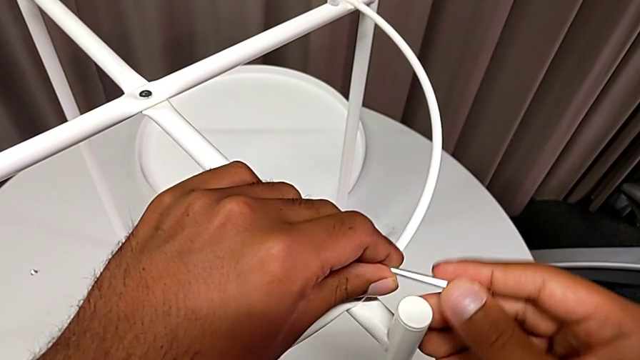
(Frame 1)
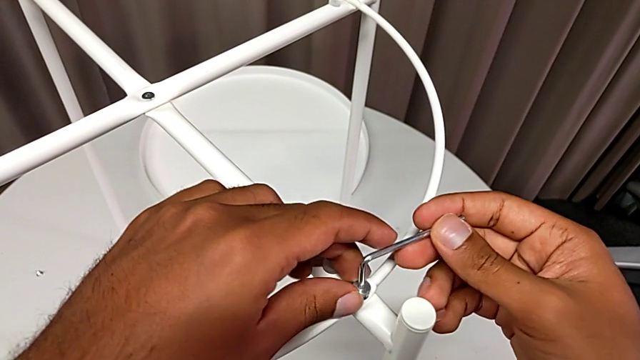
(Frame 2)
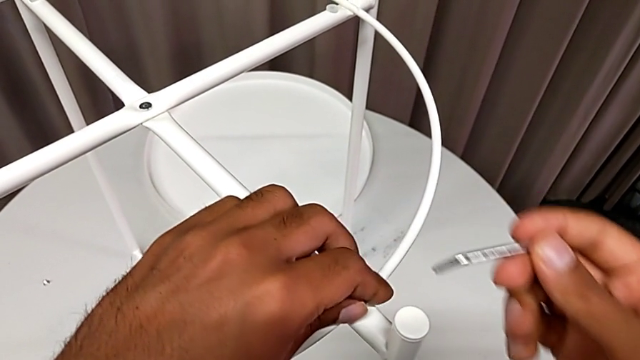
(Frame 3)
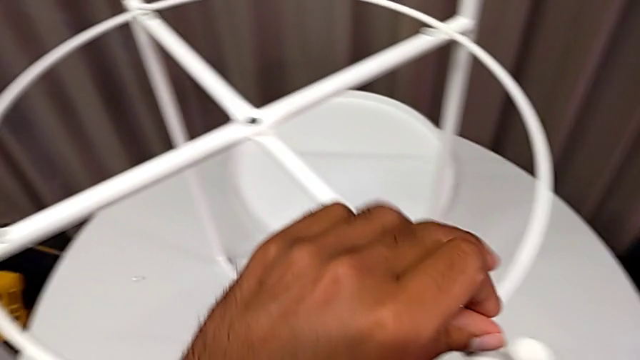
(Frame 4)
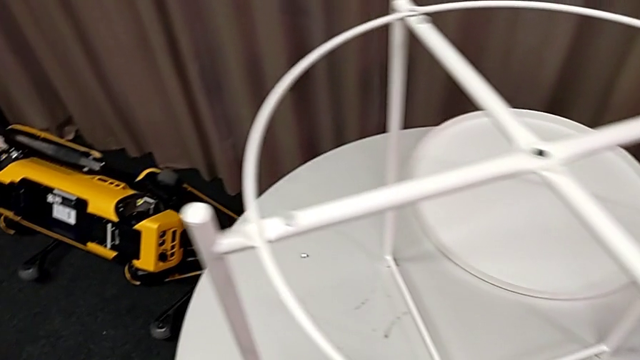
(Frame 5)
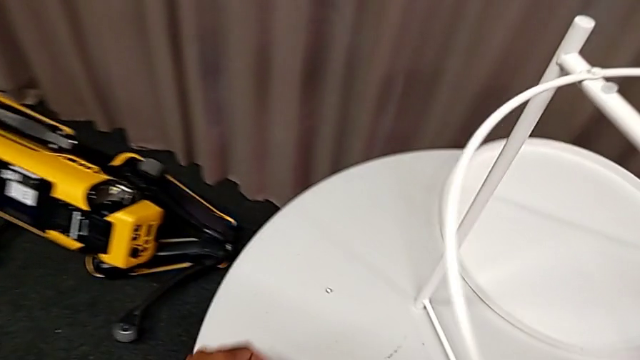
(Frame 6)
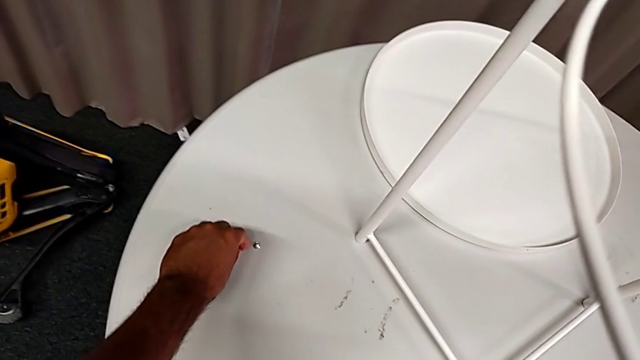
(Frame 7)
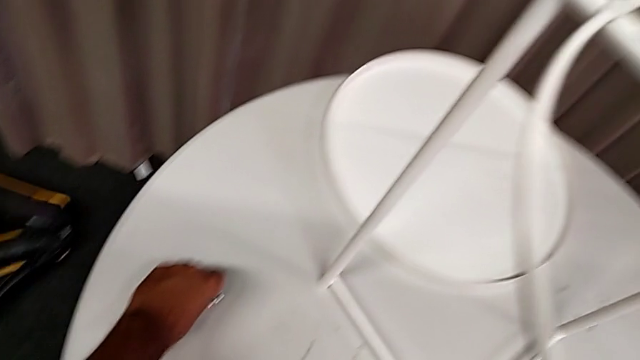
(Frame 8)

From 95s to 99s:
The camera wearer is unscrewing the second screw from the rounded base with an Allen wrench. They withdraw the Allen wrench with the right hand, disassemble the hex socket head with the left hand and place it.

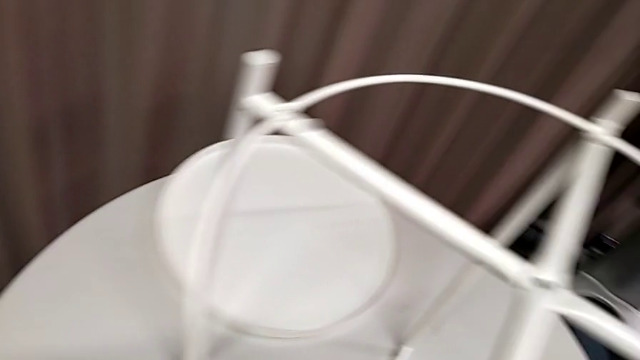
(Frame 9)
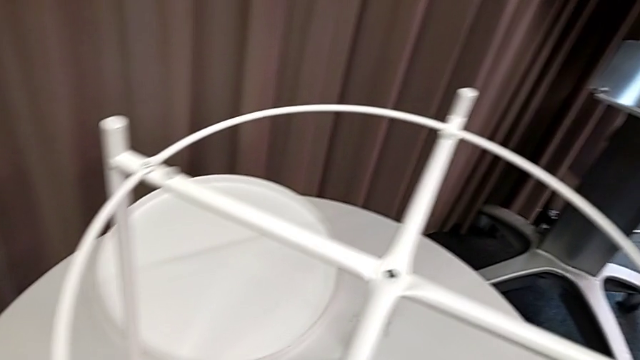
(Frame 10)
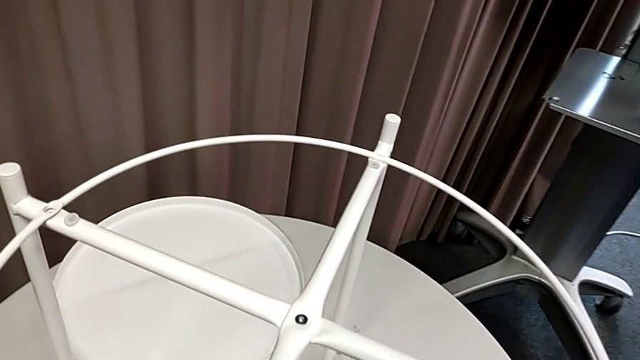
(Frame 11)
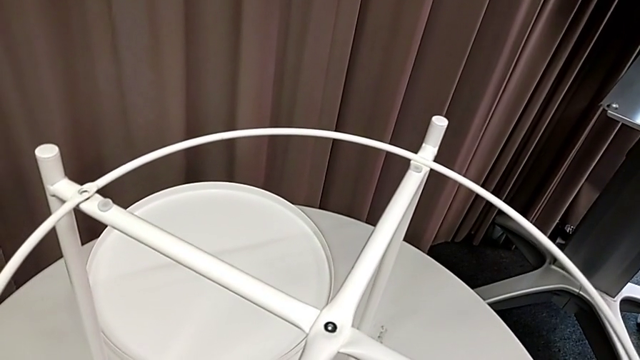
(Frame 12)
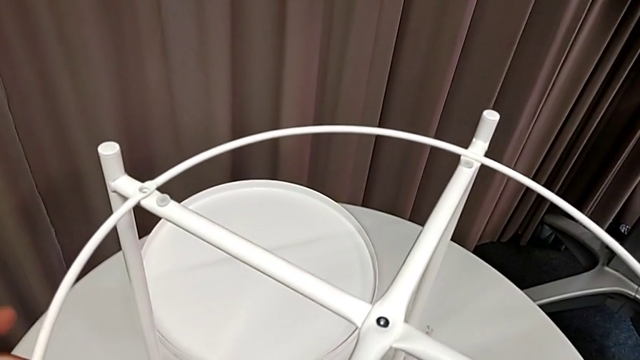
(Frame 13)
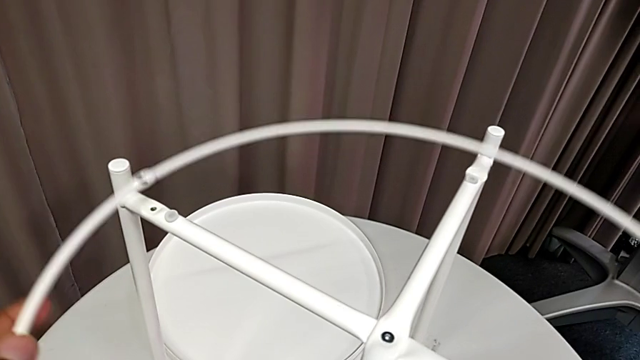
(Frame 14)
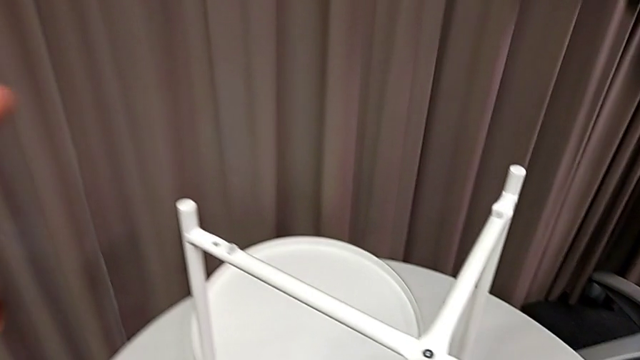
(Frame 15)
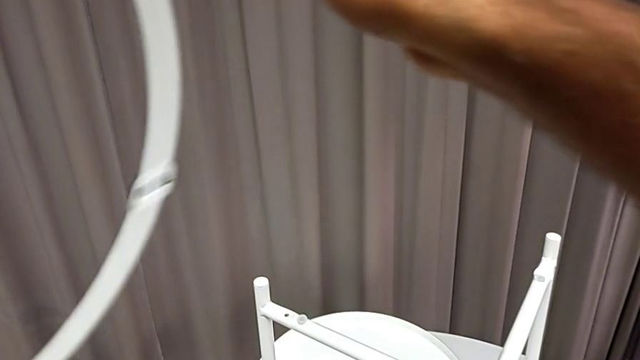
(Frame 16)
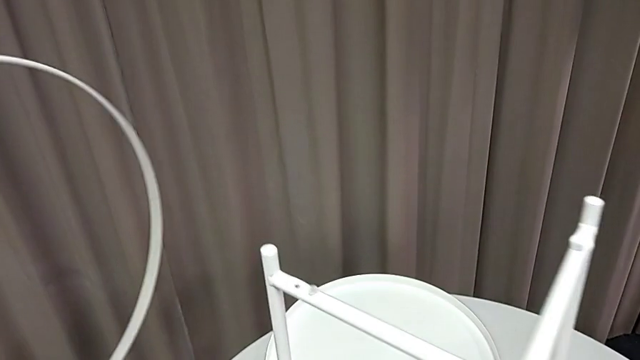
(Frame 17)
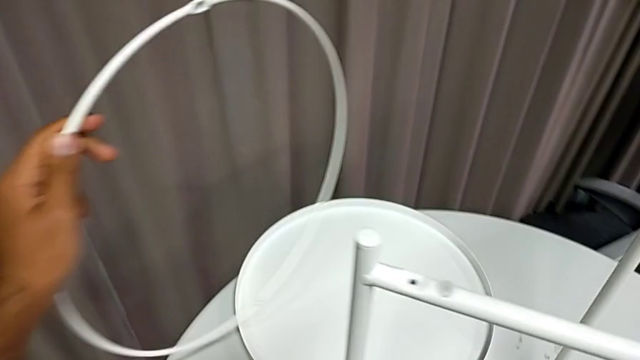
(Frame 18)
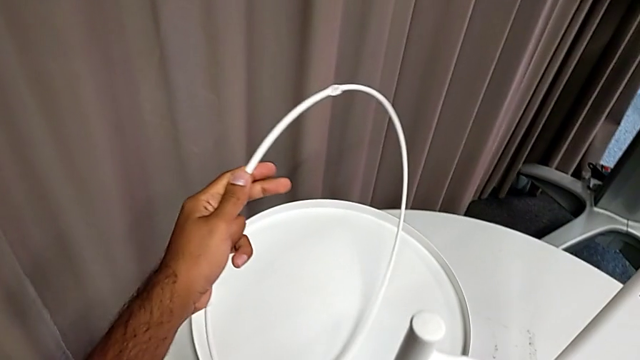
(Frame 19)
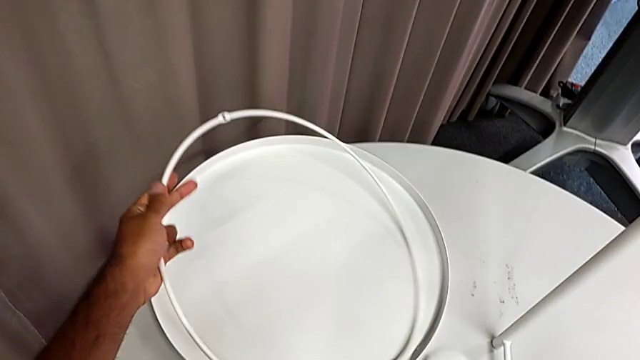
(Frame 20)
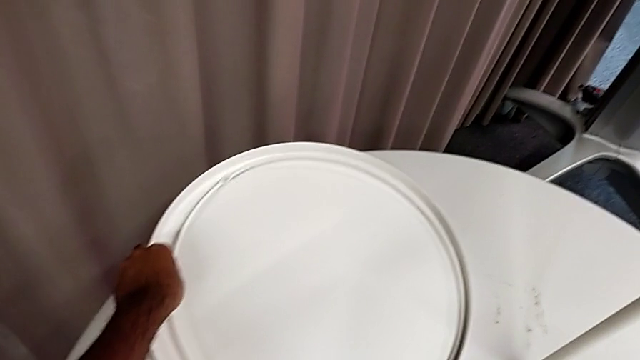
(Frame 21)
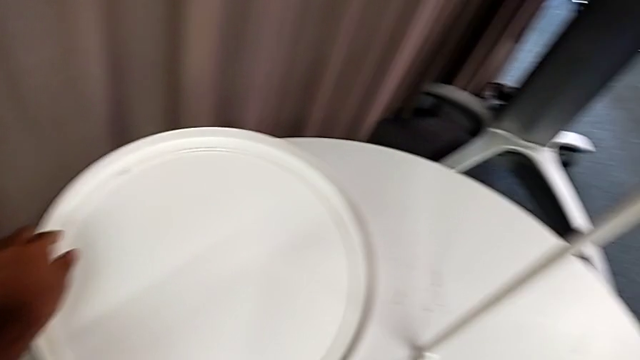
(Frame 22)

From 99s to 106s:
The camera wearer disassembles the rounded base from the legs. They grab the circle, disassemble it and place it.

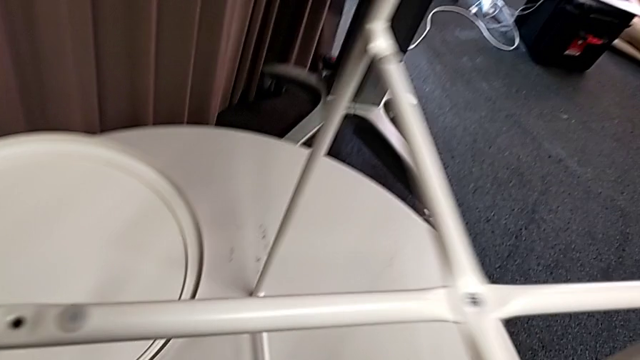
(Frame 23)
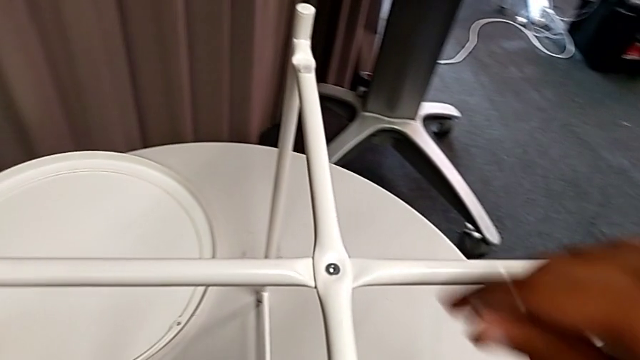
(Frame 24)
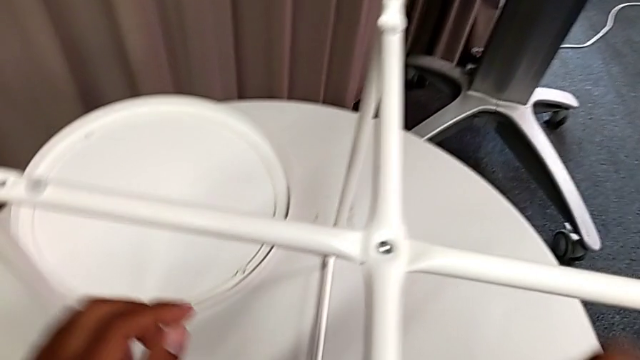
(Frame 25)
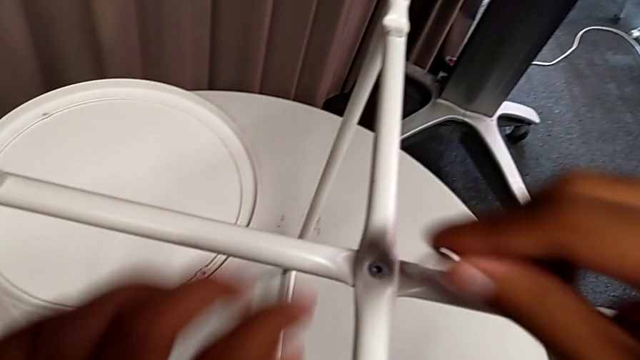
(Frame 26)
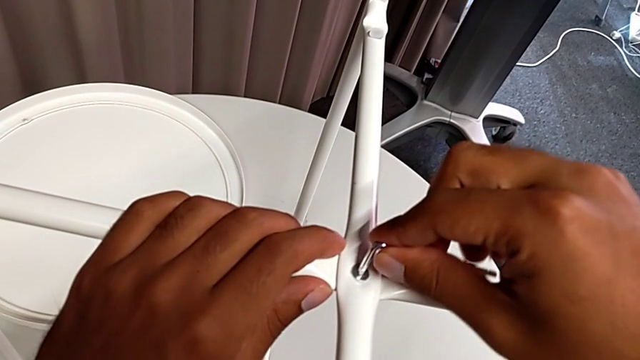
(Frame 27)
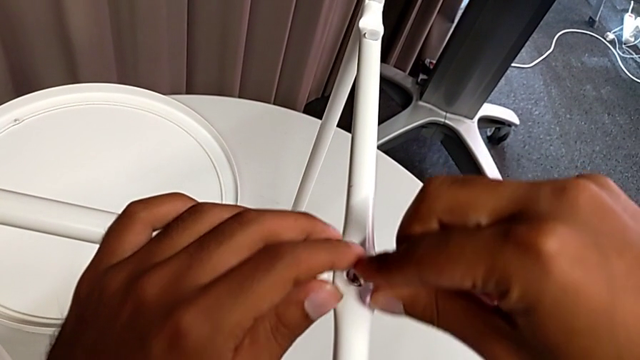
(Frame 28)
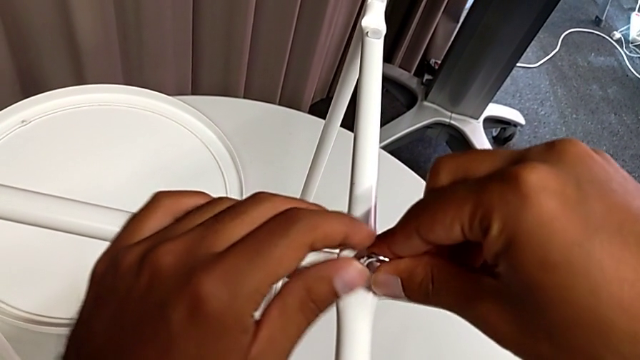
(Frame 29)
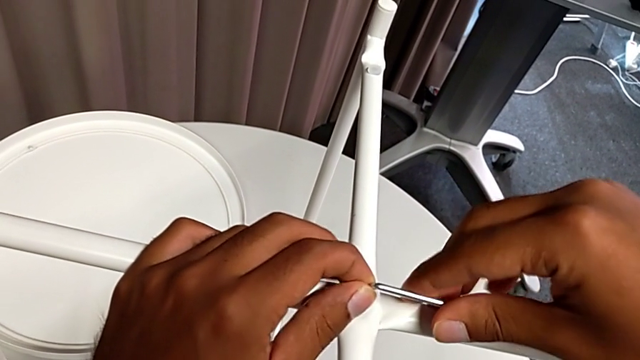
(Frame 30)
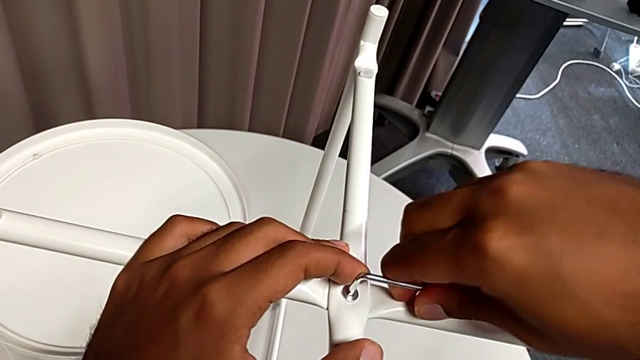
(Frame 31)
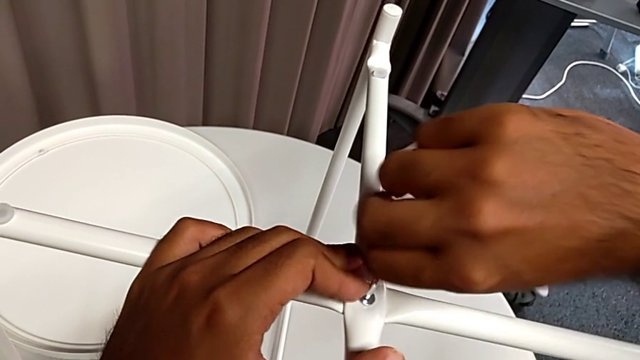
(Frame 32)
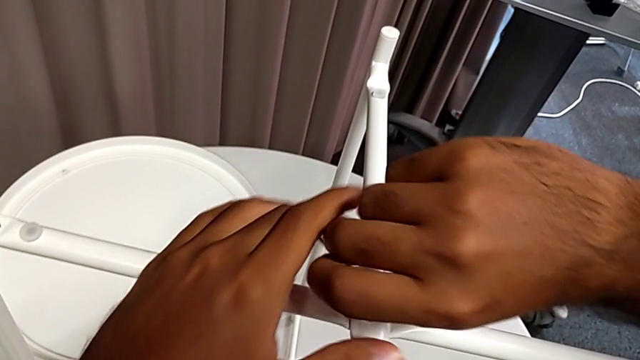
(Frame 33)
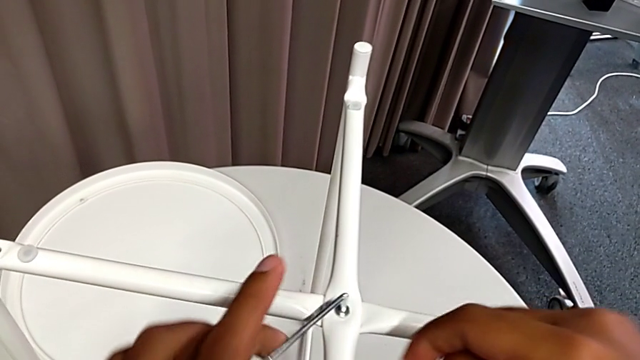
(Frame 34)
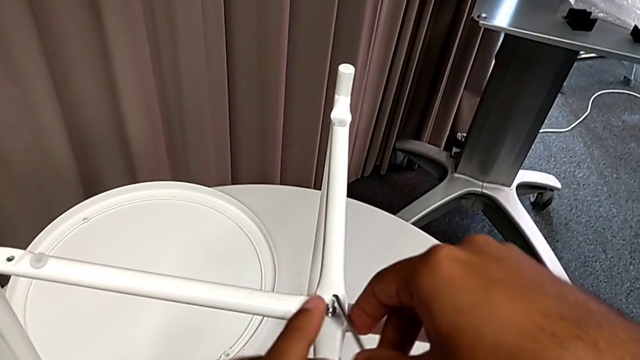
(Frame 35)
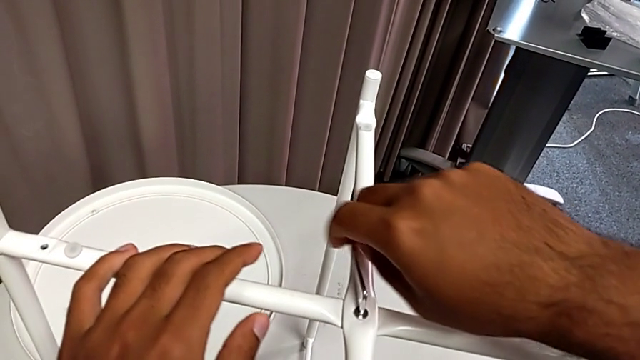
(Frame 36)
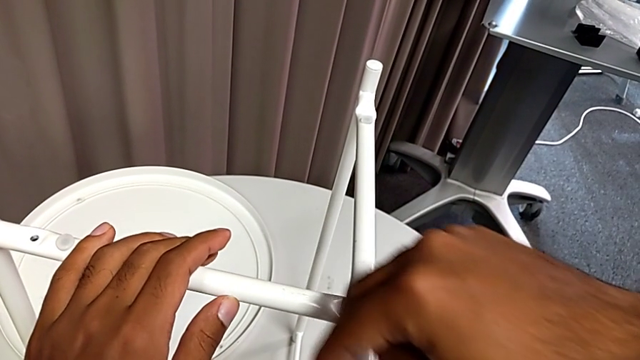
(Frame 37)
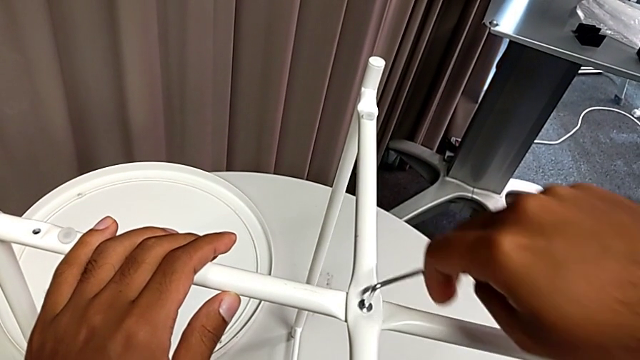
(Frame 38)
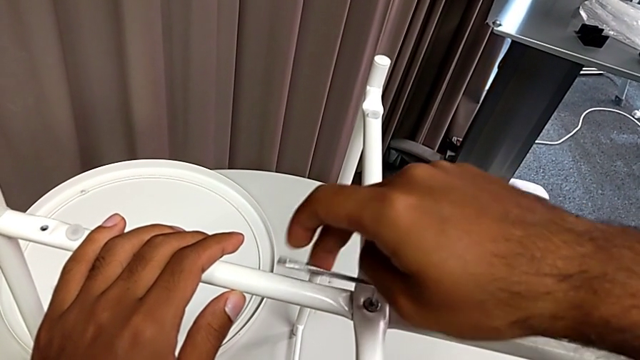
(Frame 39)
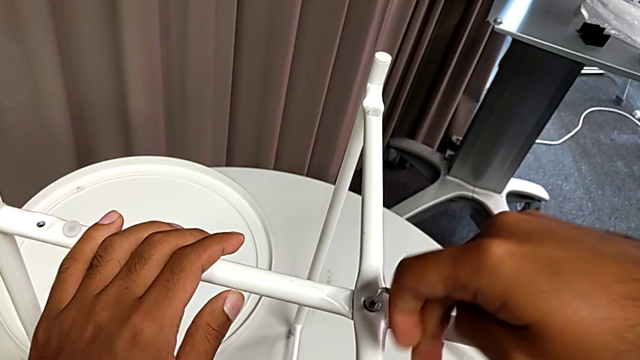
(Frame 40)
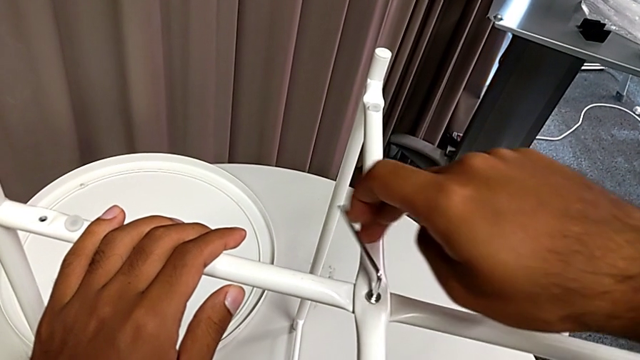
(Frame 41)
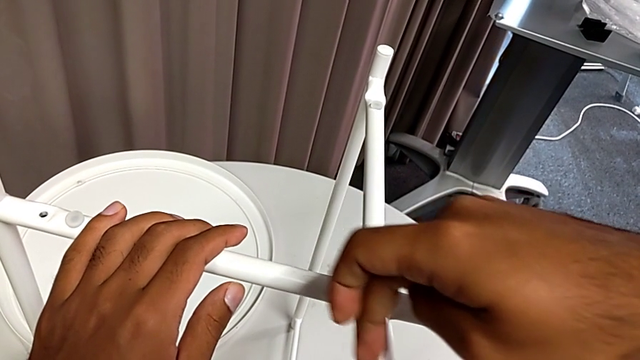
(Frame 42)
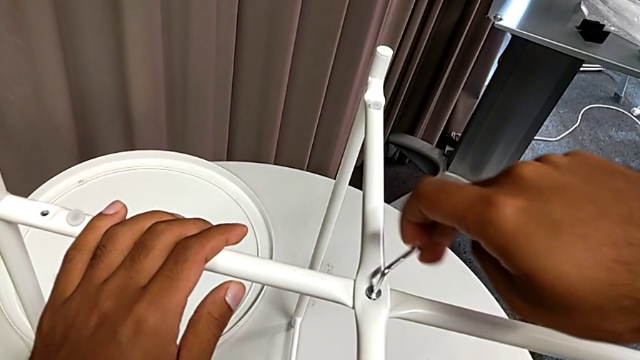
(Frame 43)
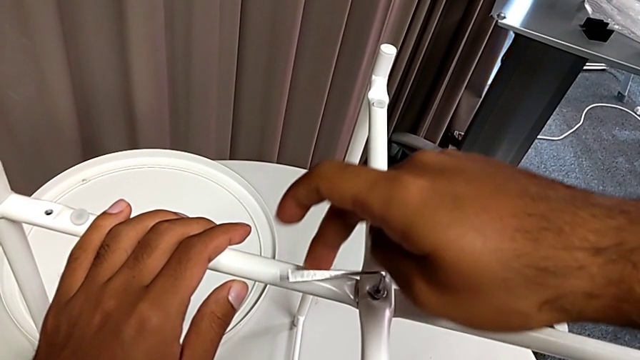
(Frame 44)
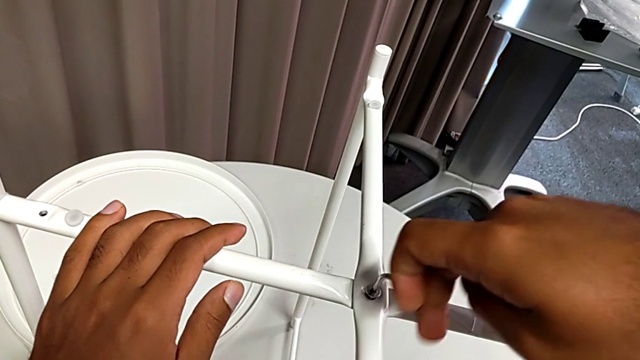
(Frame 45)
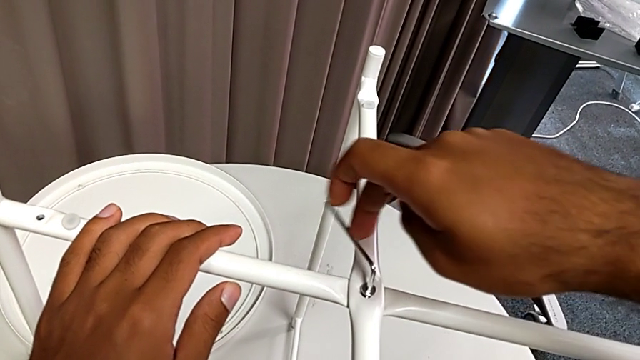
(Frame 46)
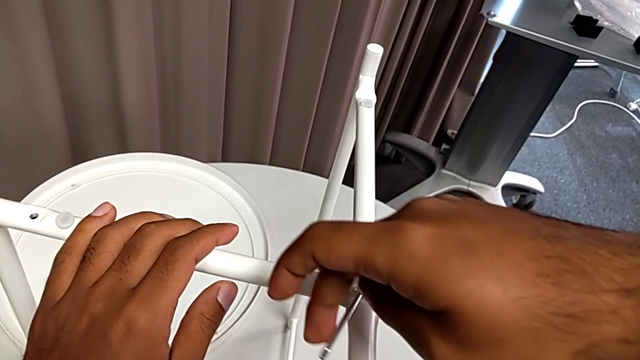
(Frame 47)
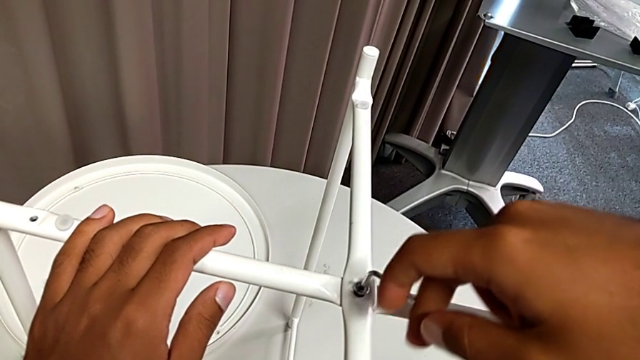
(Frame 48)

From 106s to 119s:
The camera wearer is unscrewing the top middle screw from the legs with an Allen wrench. They approach the hex socket head, insert the Allen wrench and begin to unscrew the hex socket head.
